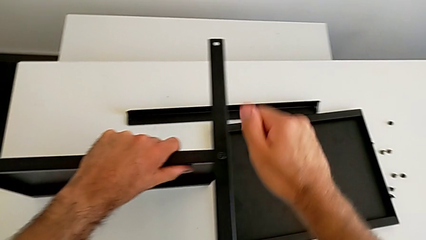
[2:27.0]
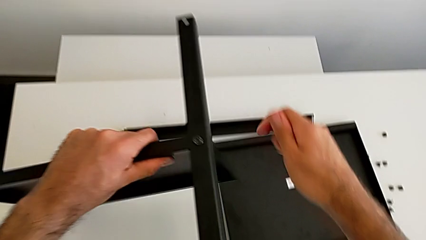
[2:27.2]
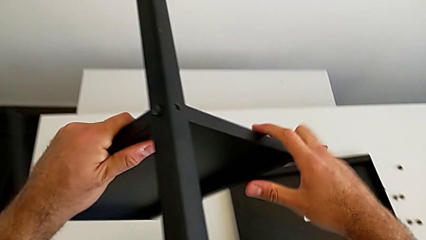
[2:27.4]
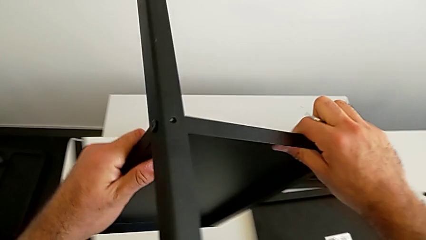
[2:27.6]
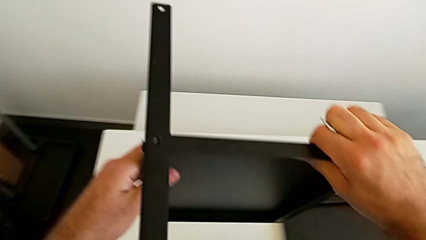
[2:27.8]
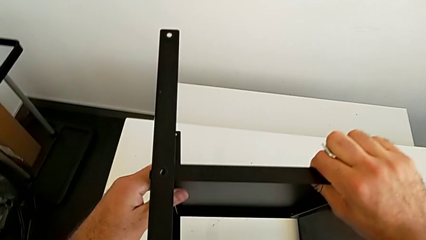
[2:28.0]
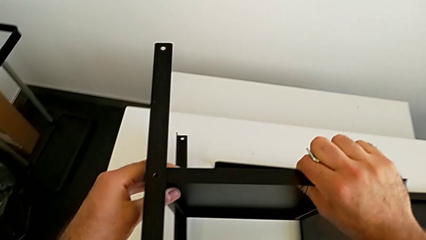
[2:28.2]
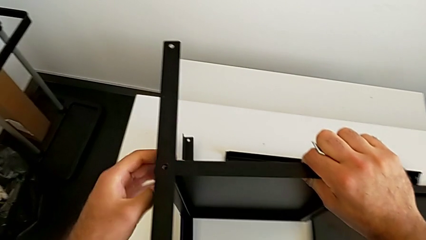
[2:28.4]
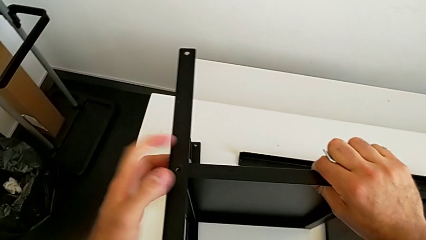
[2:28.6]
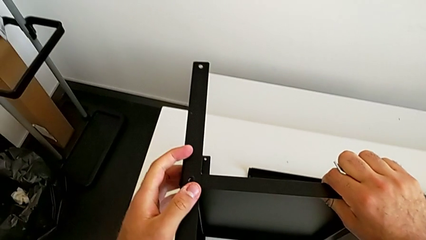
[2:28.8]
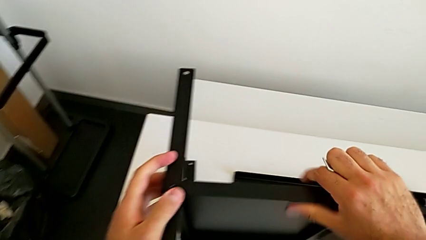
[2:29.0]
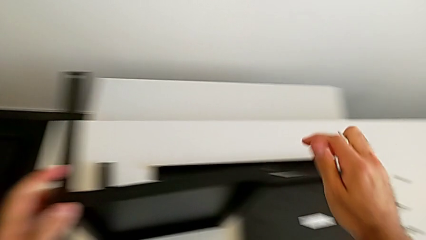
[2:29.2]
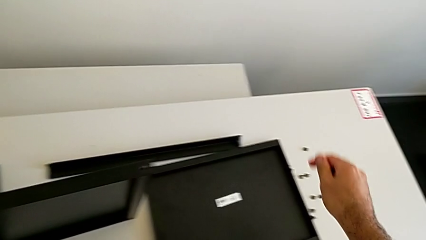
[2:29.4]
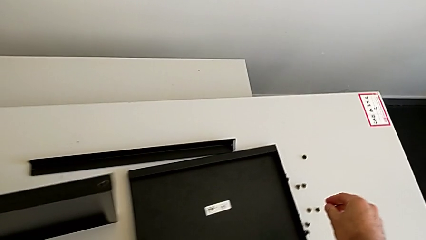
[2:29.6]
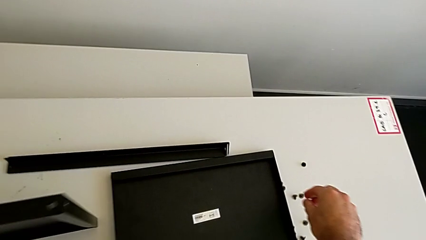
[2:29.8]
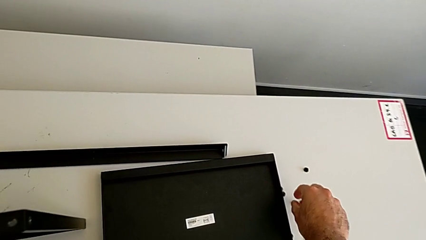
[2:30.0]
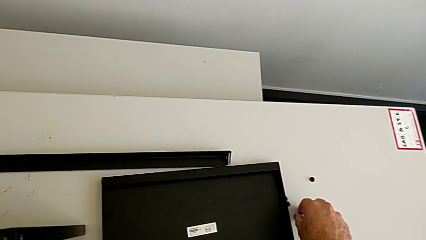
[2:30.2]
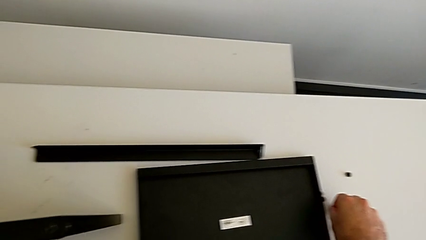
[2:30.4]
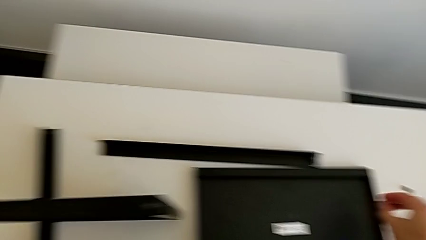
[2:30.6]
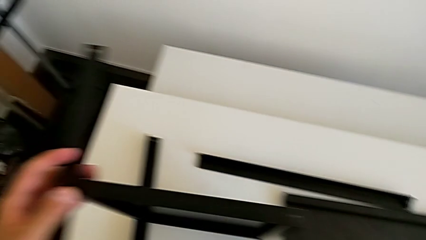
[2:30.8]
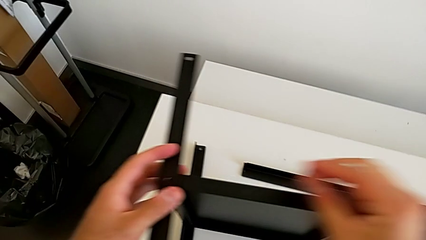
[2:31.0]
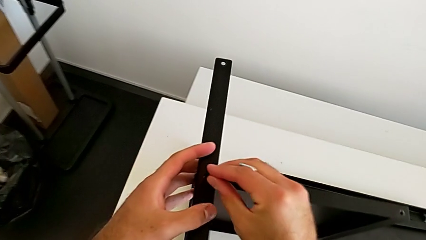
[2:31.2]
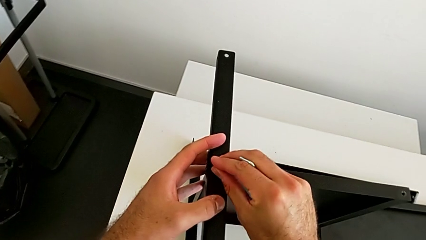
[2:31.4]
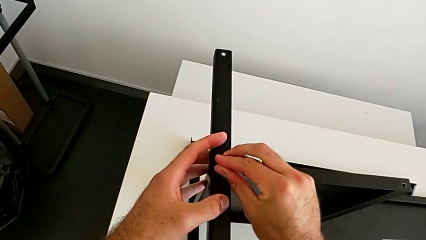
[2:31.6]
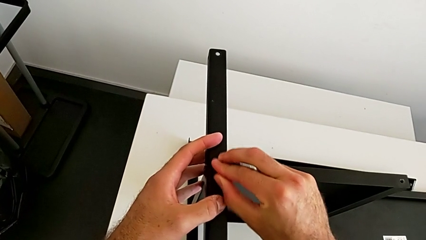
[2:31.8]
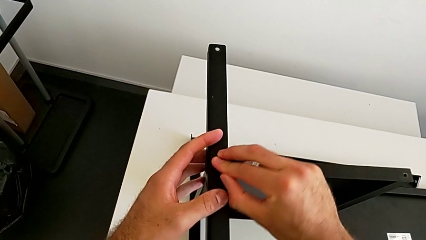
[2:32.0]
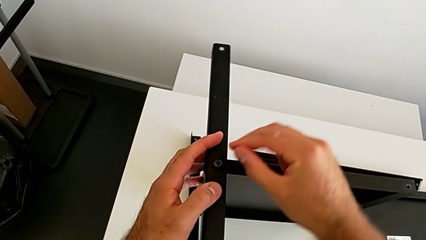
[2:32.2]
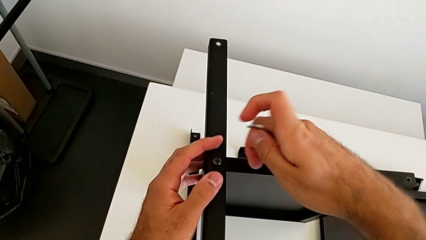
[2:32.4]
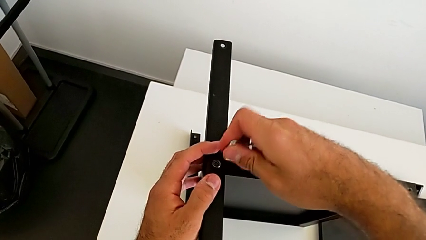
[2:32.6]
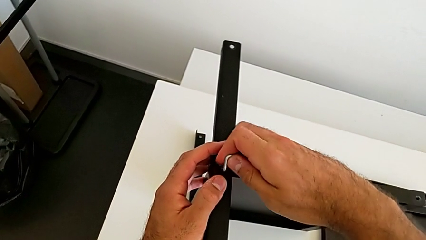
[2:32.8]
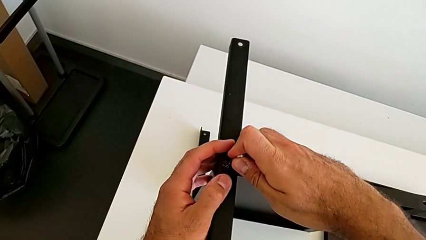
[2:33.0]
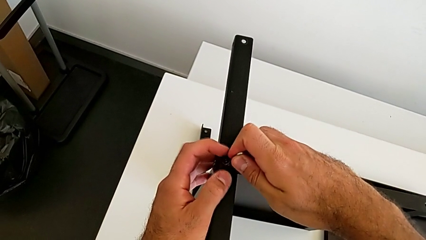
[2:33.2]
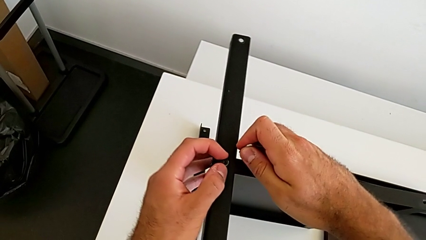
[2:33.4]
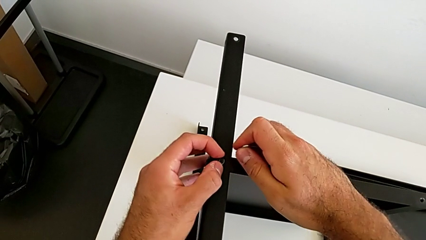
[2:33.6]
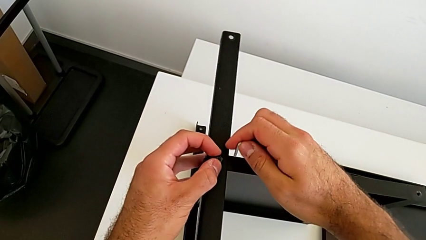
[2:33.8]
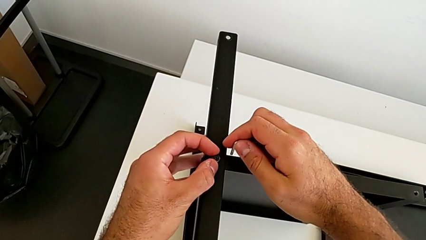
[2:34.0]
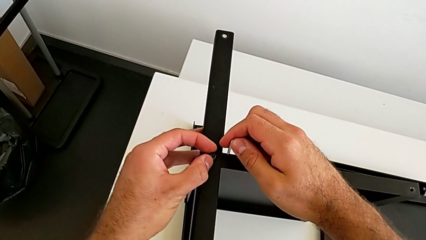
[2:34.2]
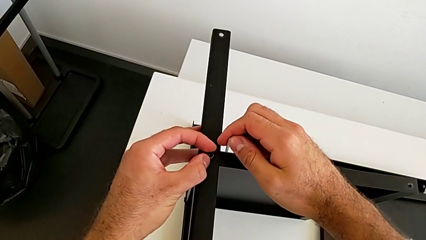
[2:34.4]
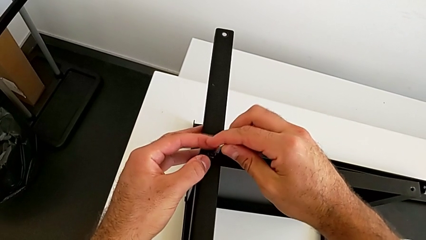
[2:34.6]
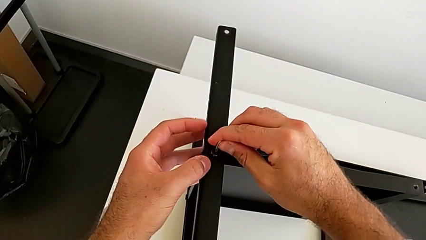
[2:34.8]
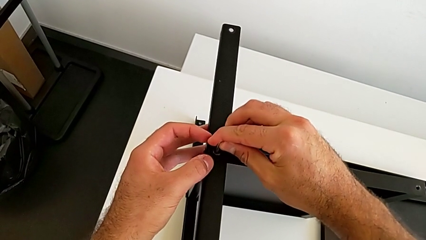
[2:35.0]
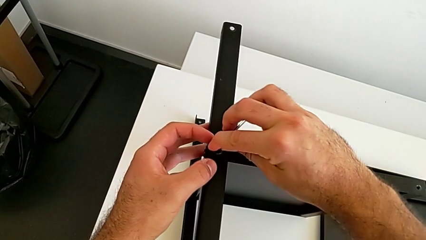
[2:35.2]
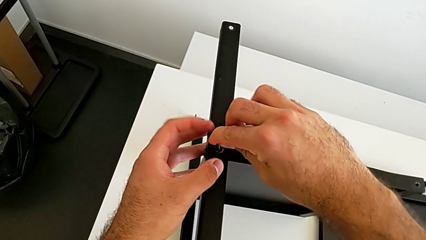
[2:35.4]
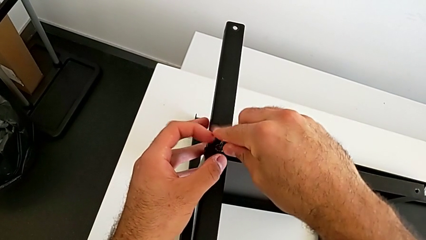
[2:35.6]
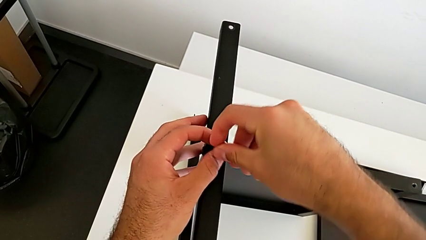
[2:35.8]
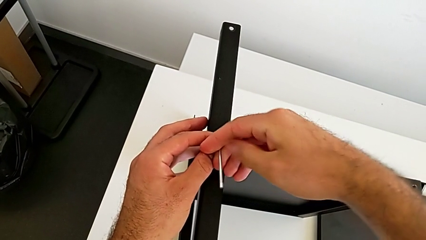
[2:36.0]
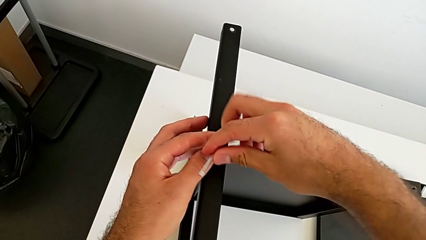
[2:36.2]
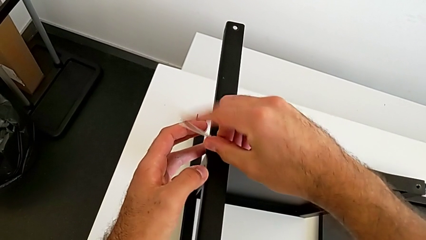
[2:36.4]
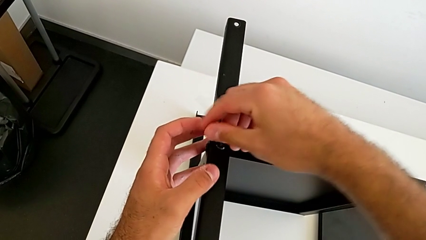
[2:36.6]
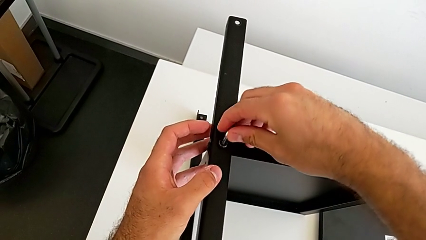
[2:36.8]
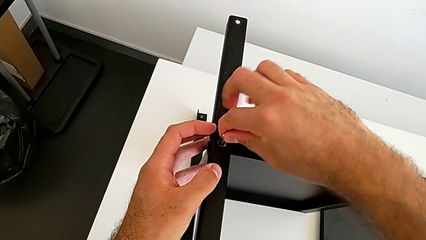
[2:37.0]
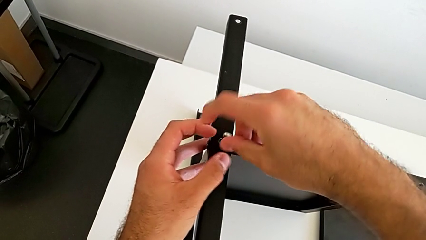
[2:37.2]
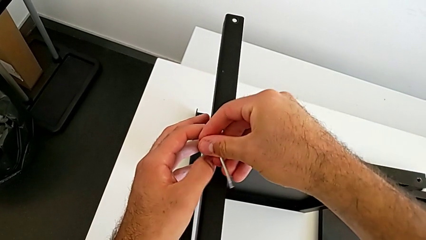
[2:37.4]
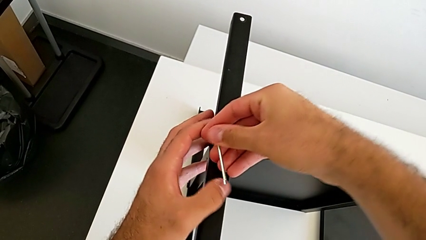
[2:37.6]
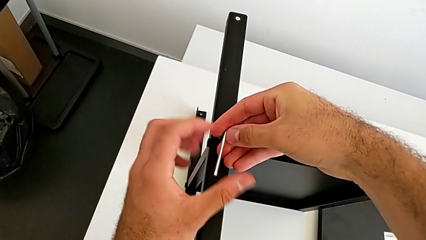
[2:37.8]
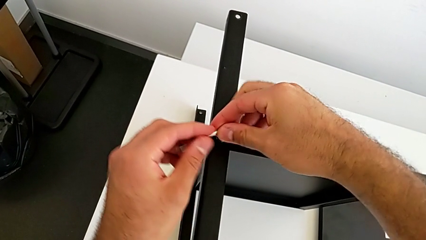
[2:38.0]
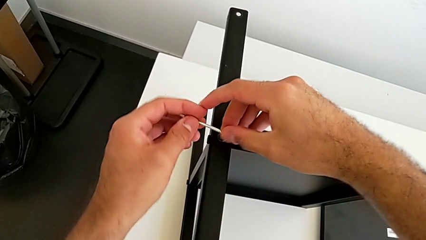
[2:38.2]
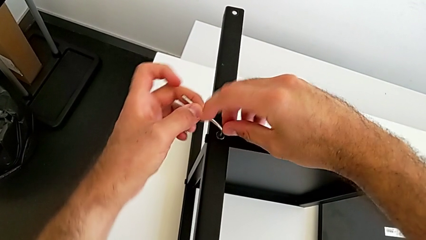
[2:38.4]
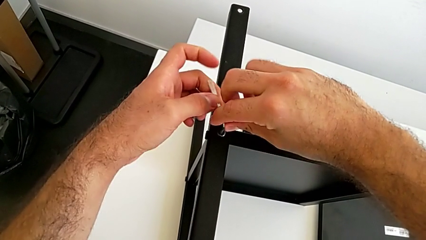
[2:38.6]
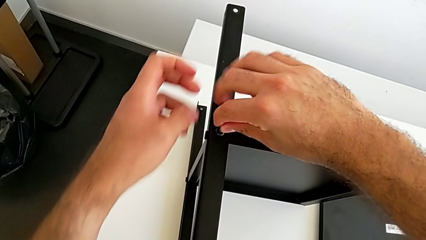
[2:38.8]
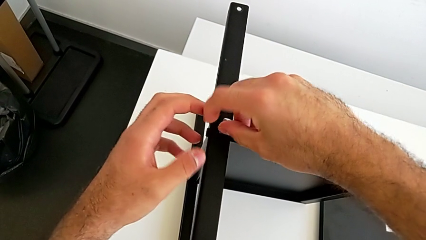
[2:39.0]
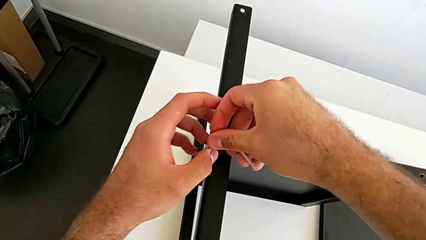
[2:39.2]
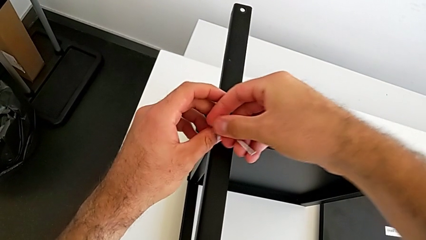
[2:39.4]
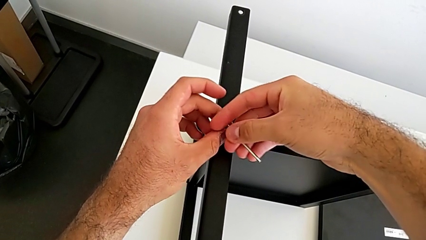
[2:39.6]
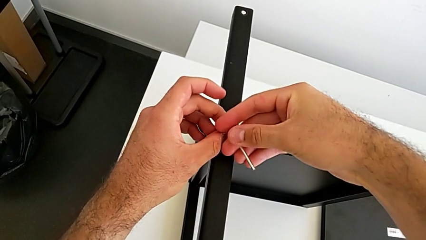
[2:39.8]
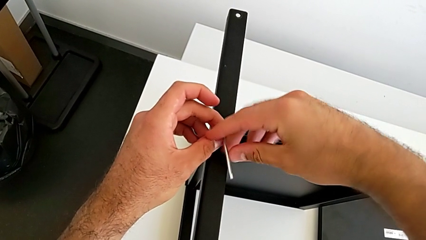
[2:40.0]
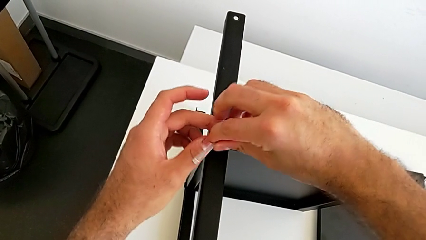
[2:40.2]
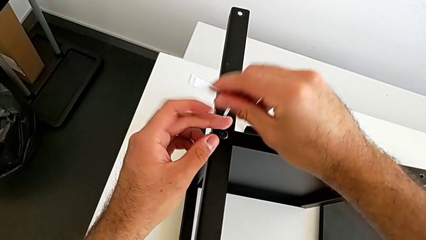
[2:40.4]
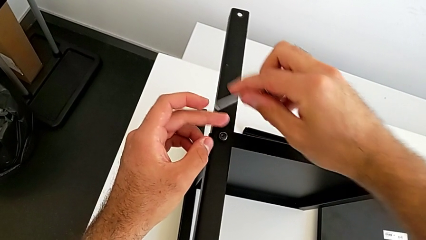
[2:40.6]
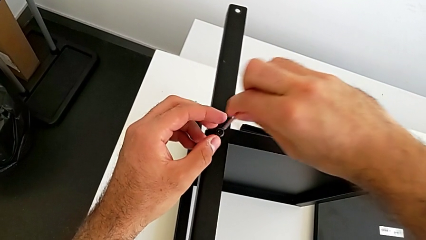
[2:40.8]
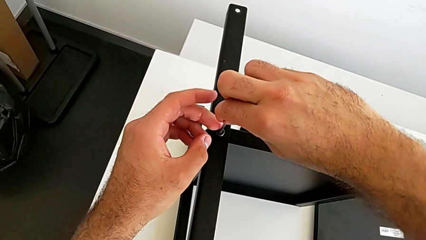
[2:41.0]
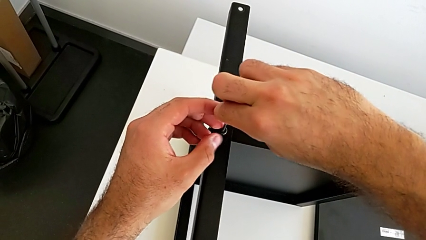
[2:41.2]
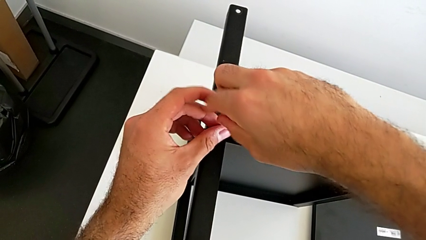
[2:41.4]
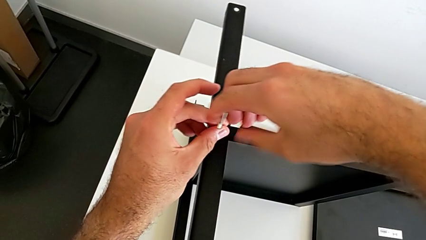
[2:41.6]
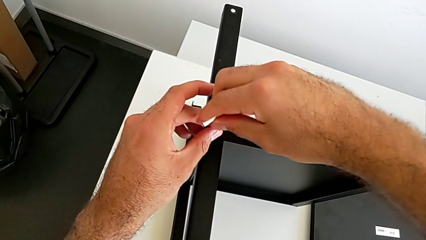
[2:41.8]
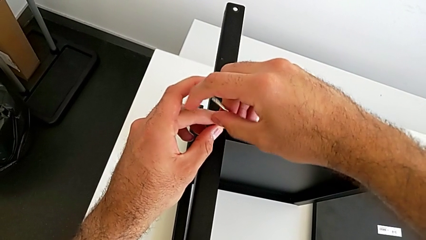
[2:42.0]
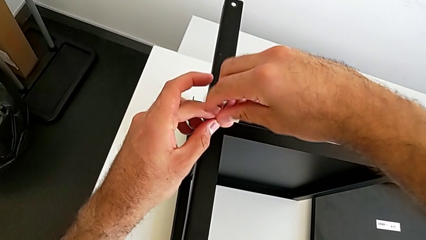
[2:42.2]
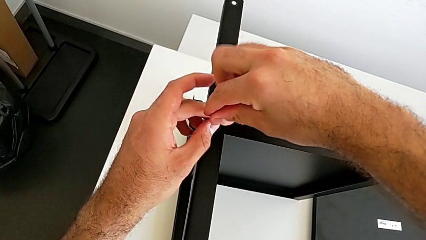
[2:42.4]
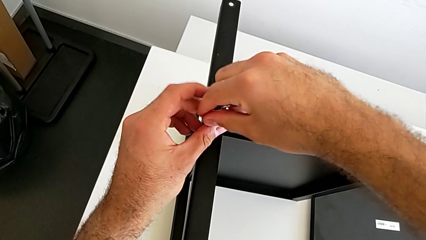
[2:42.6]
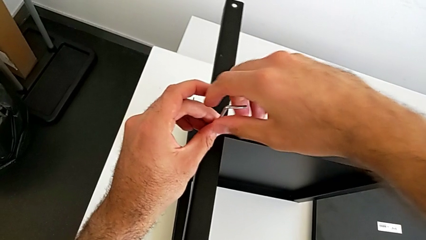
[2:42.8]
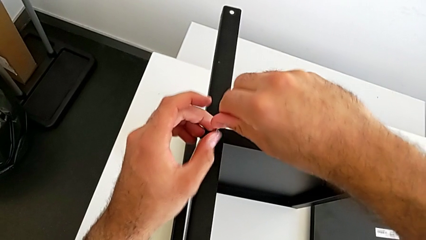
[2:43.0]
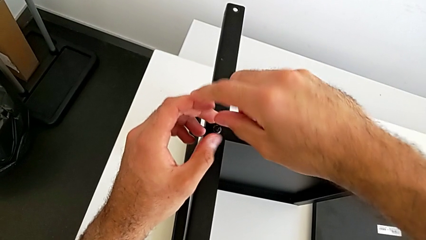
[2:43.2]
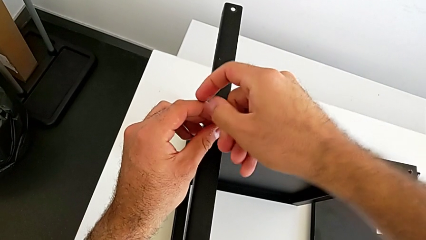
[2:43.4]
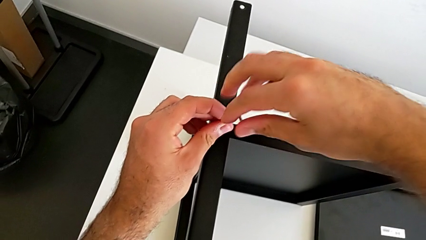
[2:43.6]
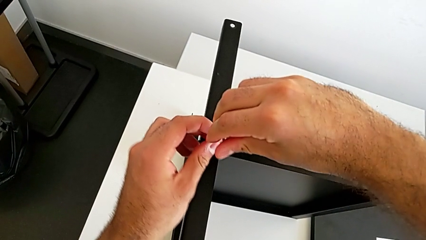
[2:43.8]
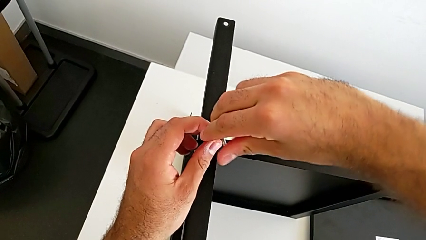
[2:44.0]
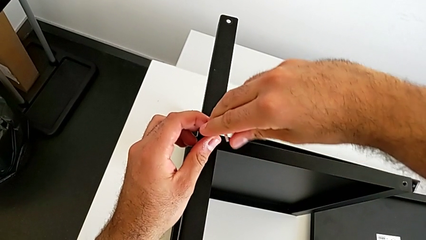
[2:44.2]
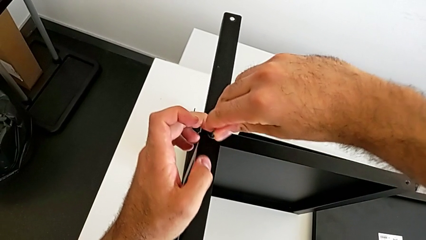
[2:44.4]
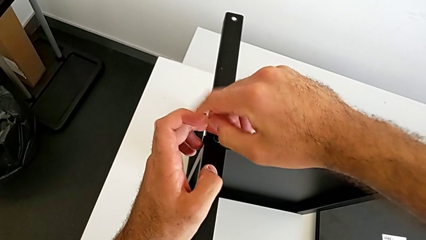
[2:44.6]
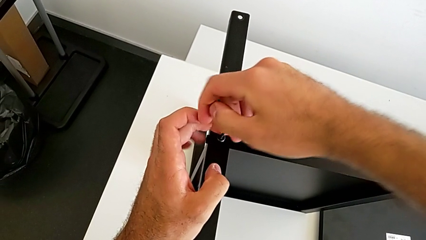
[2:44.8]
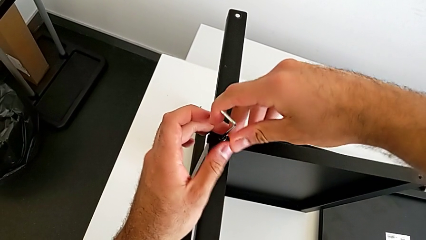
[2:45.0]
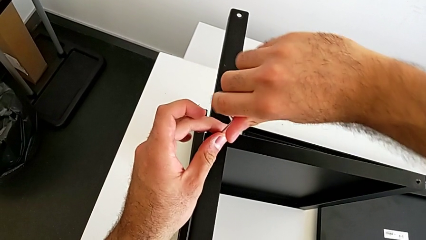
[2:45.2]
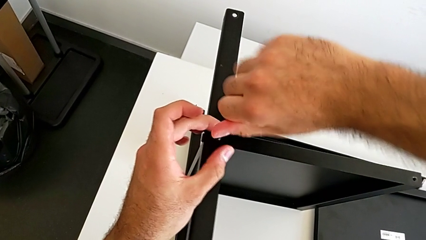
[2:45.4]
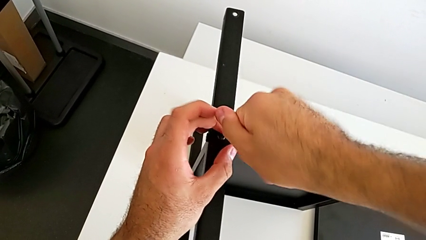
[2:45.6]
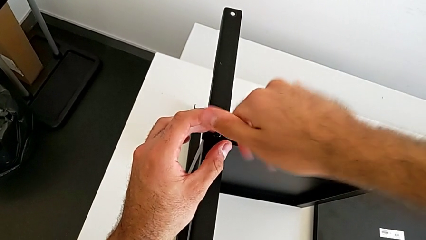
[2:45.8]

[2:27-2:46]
The camera wearer is screwing the first leg onto the tray. They withdraw the Allen wrench, rotate the nightstand, grab the hex socket head, insert the second hex socket head, insert the Allen wrench and begin to screw the second hex socket head.
